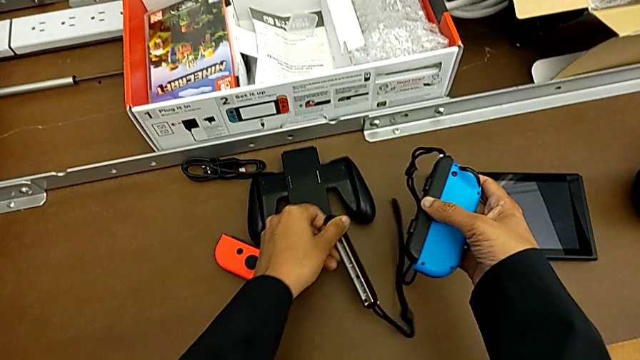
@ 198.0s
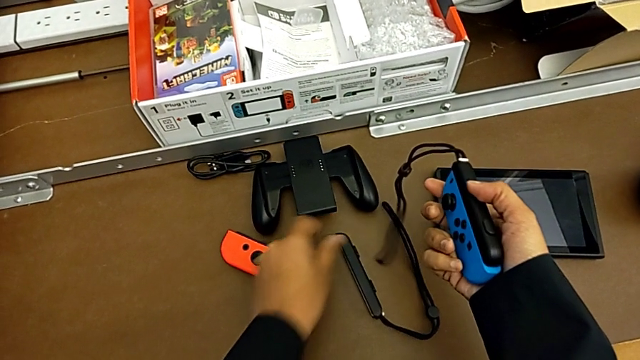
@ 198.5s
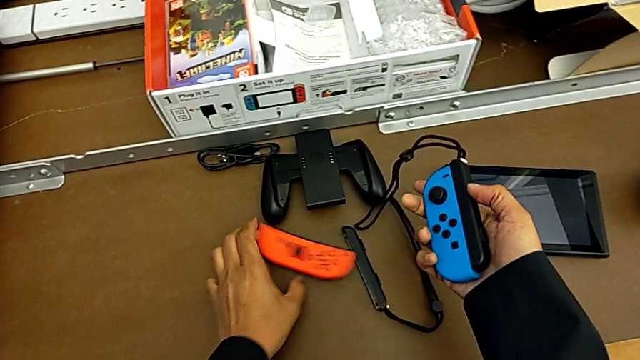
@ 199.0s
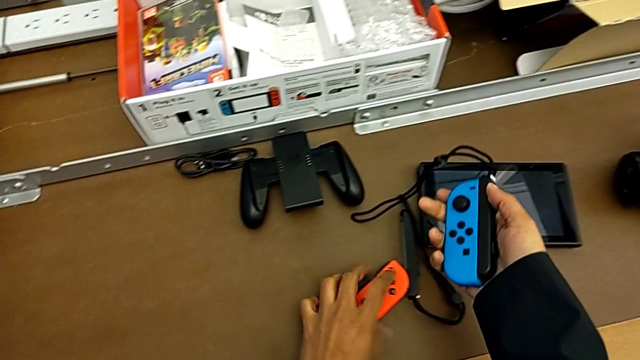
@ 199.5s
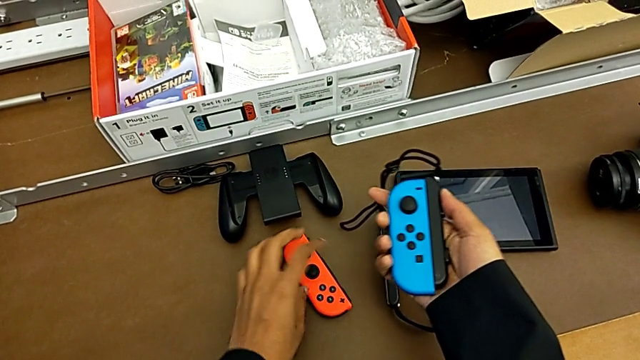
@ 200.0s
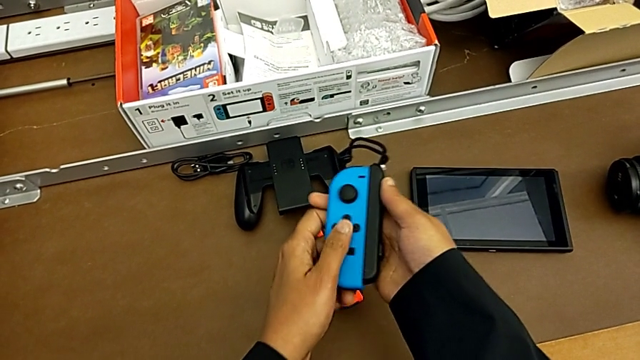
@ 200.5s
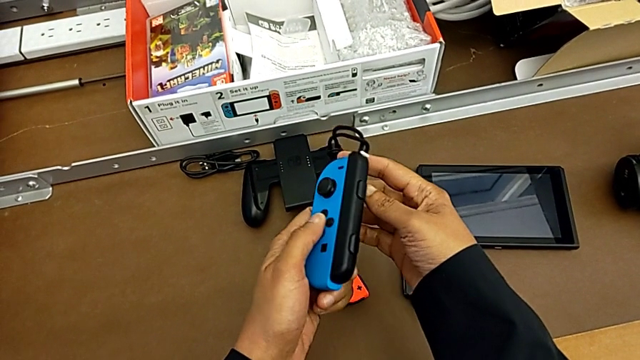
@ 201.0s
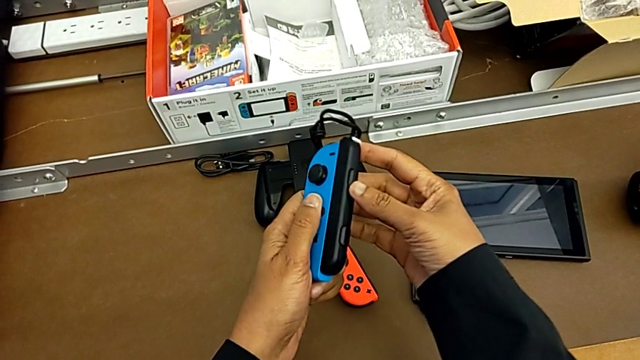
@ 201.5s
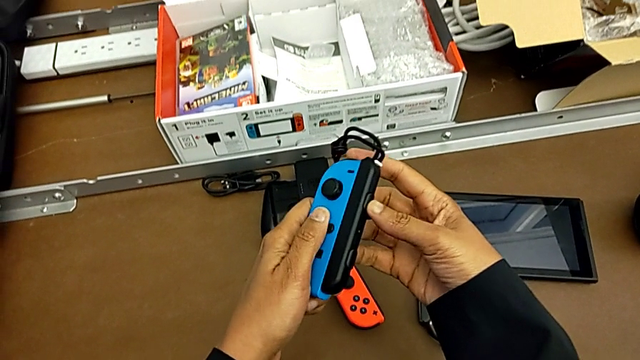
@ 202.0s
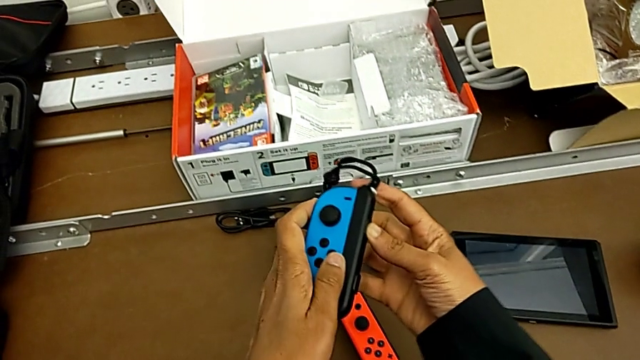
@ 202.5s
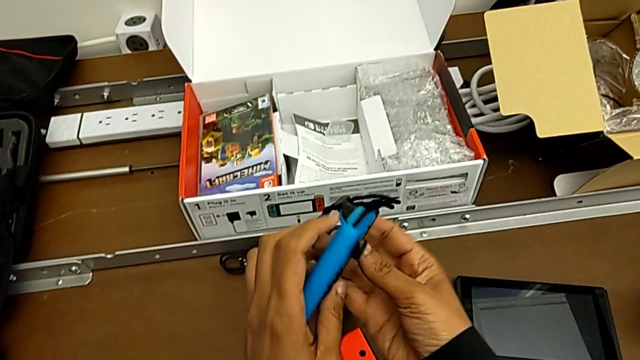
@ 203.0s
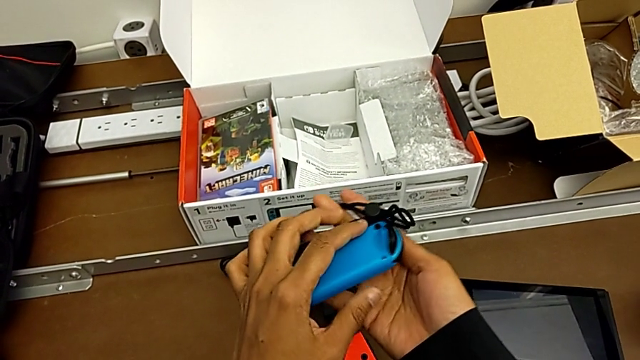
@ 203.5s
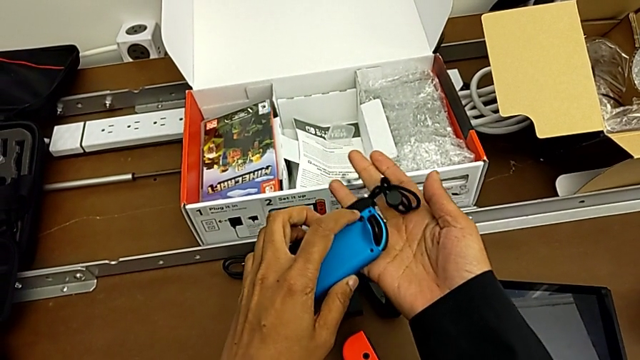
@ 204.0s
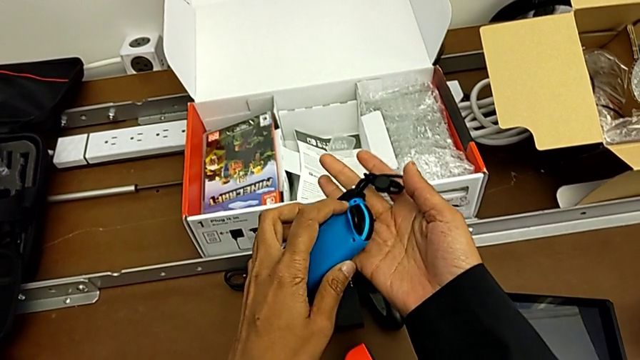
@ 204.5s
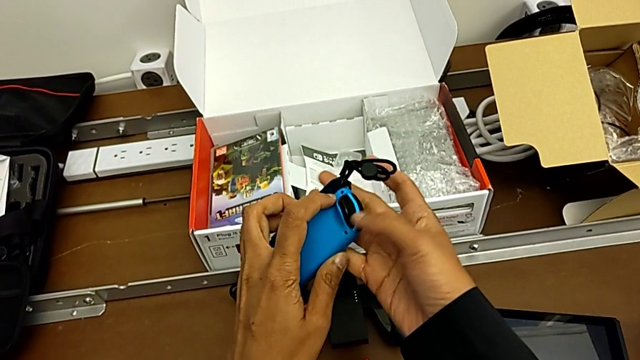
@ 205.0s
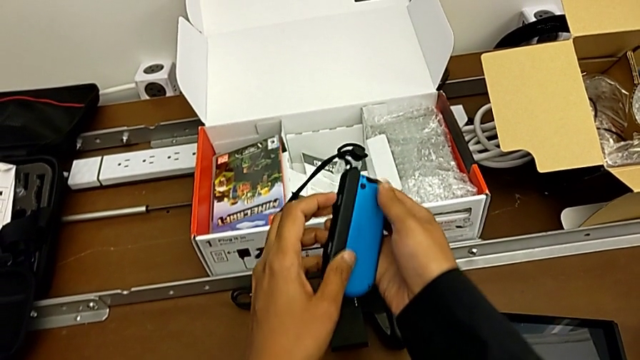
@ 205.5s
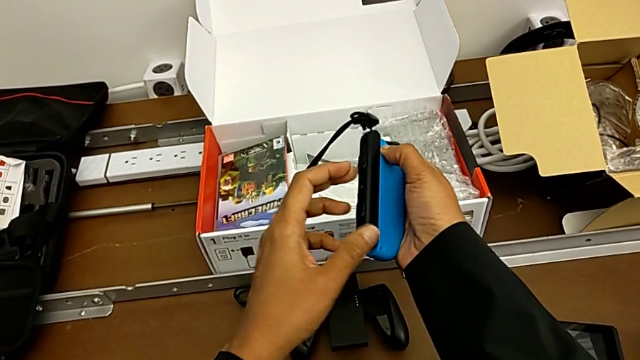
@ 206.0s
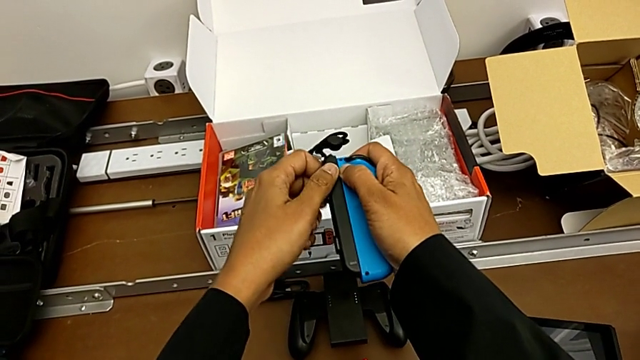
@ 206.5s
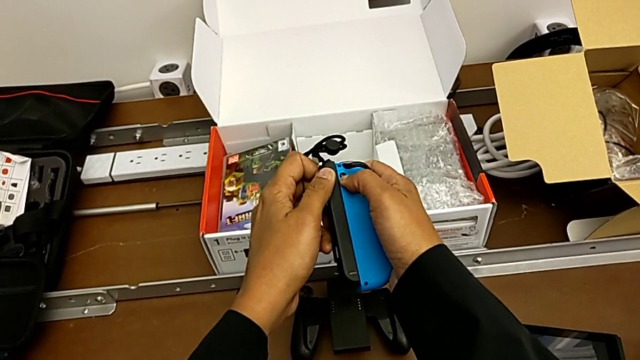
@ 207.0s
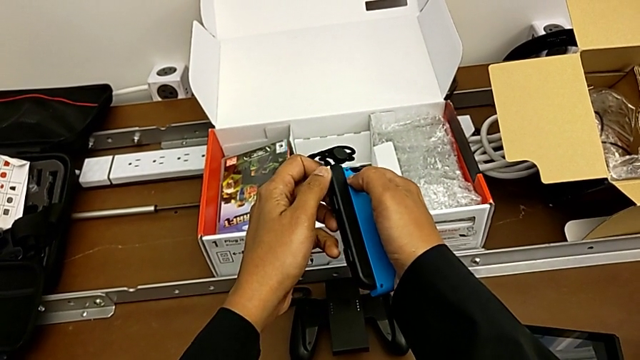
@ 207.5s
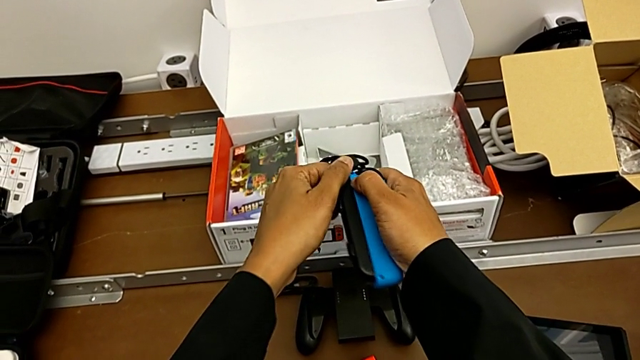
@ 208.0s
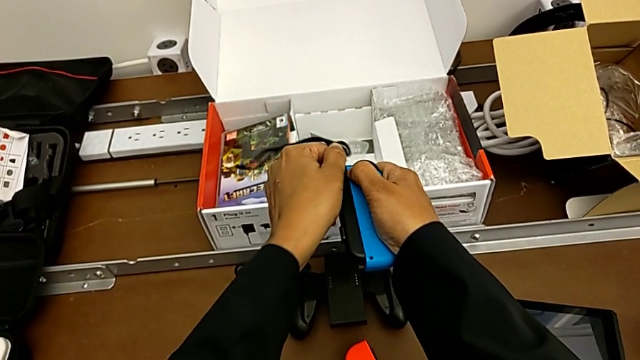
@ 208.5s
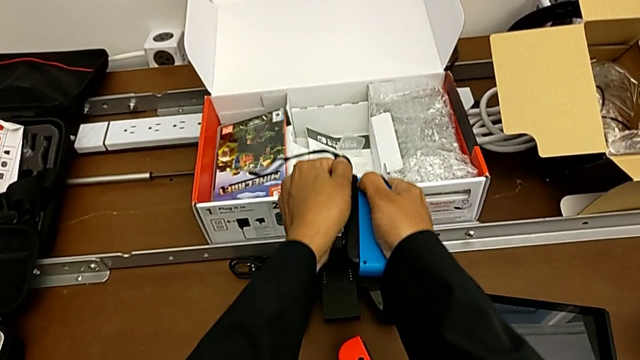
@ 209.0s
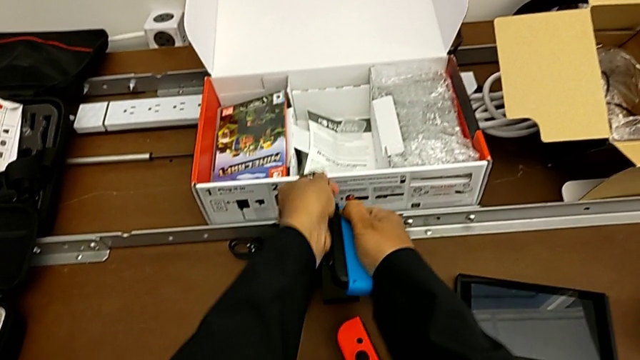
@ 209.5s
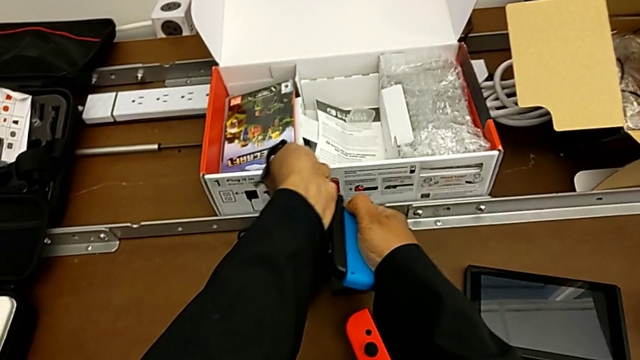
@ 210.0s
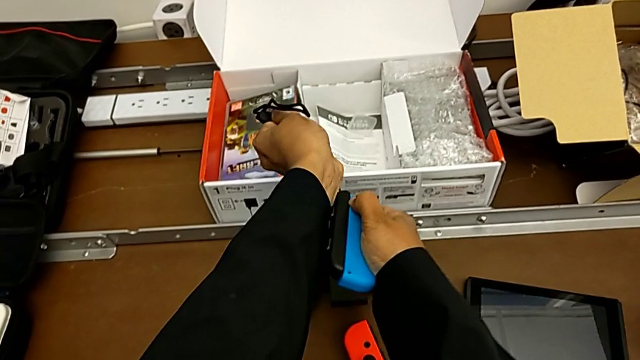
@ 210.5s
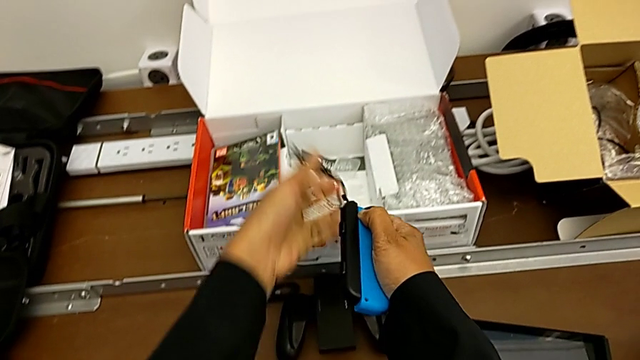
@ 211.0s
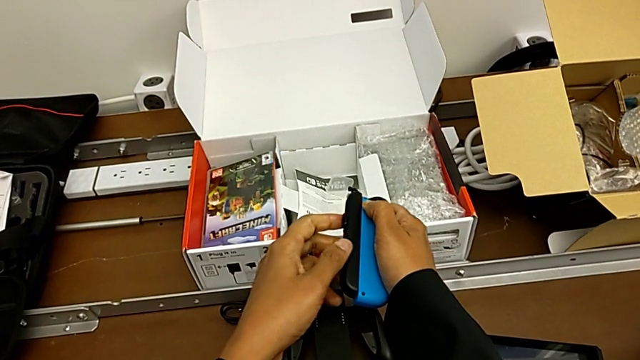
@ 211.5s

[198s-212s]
The camera wearer is detaching the Joy-con controller from the Joy-con straps. They grab the right Joy-Con strap, inspect the blue Joy-Con controller, rotate it, press the release button and pull the left Joy-Con strap.

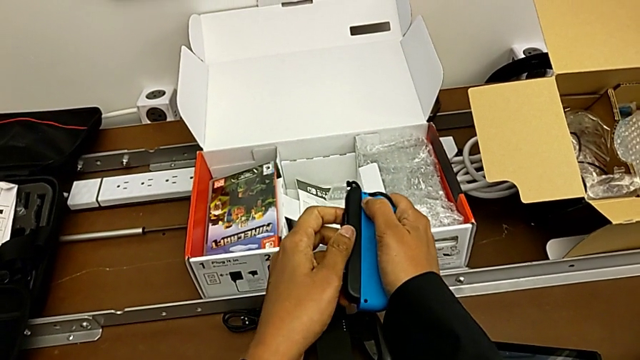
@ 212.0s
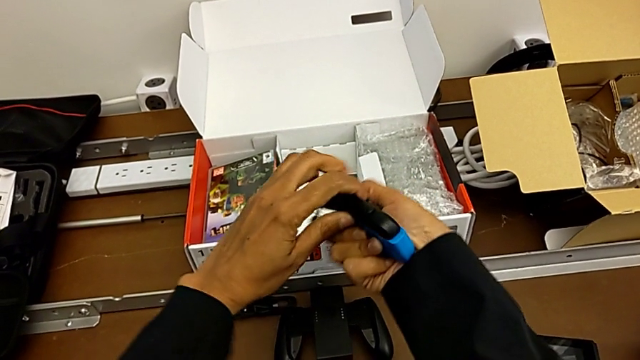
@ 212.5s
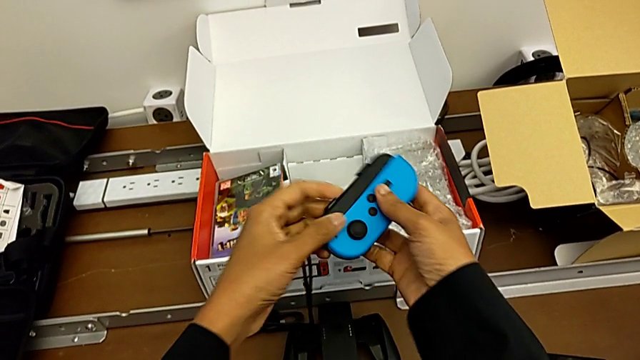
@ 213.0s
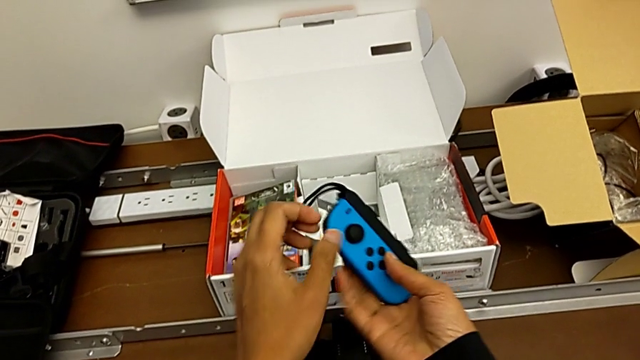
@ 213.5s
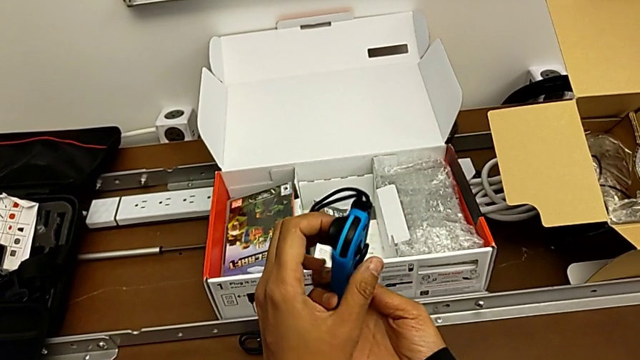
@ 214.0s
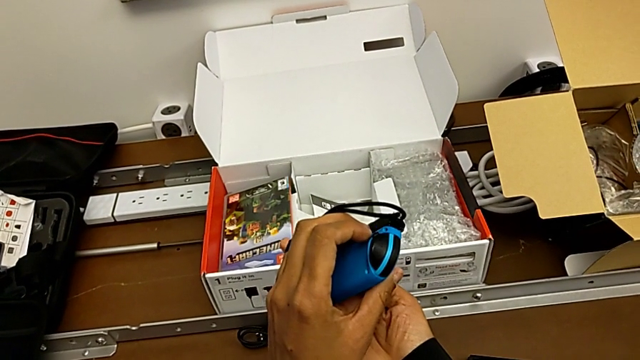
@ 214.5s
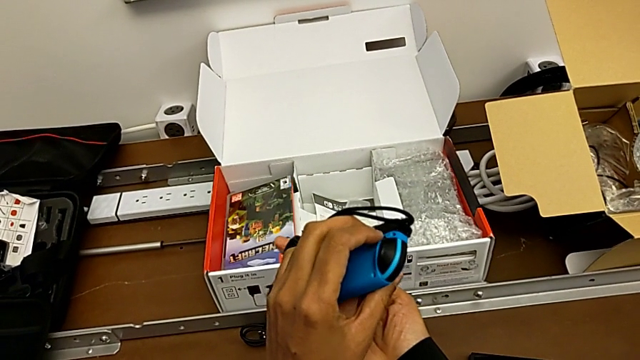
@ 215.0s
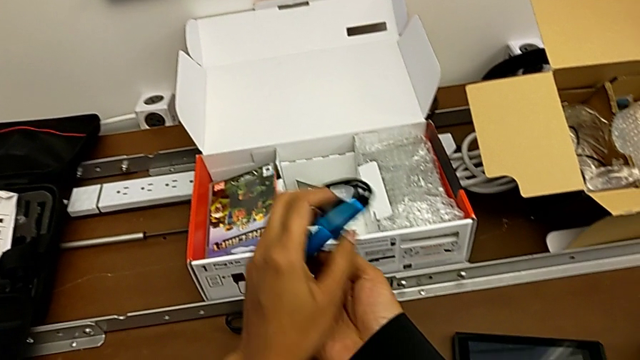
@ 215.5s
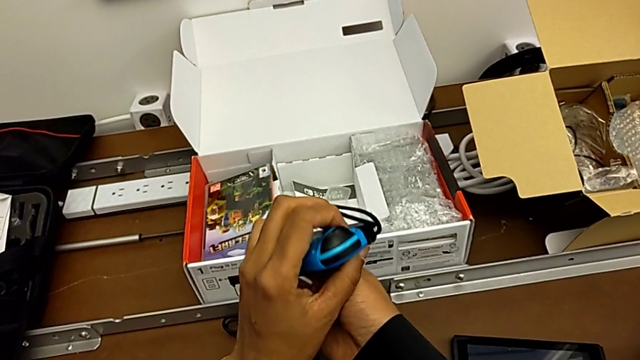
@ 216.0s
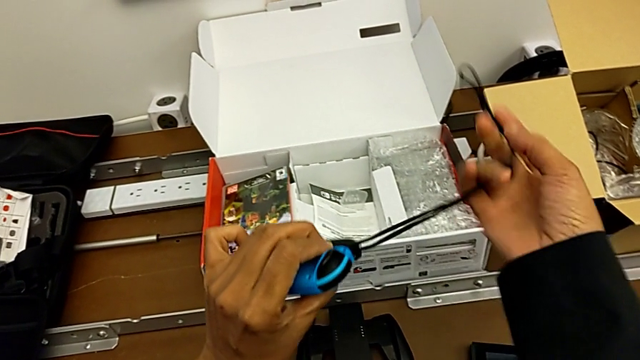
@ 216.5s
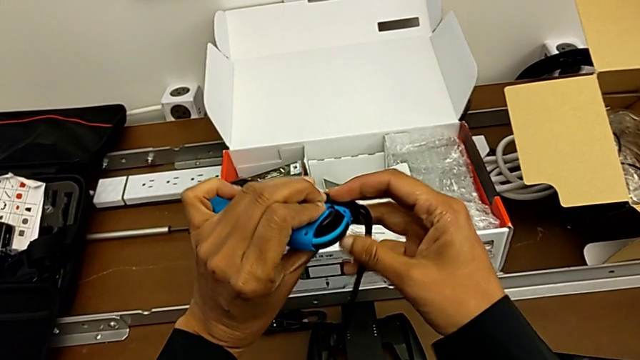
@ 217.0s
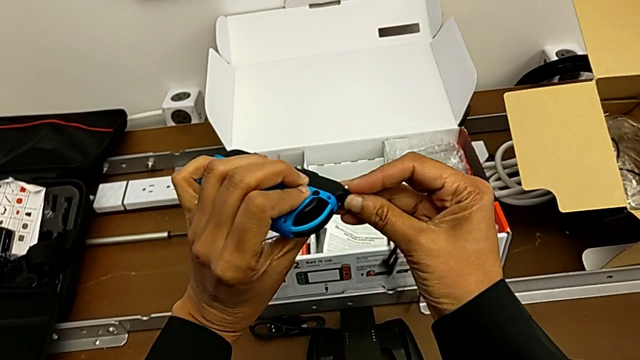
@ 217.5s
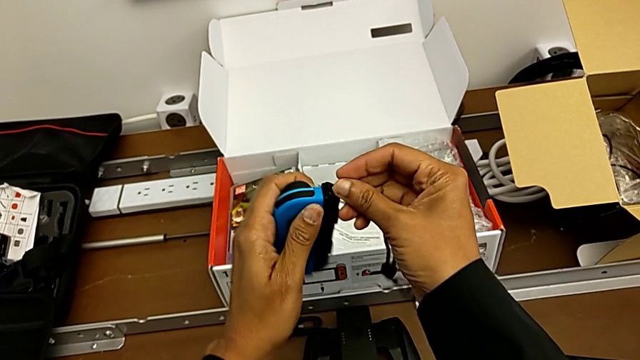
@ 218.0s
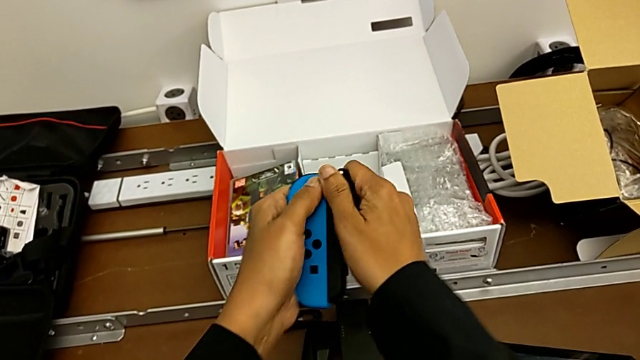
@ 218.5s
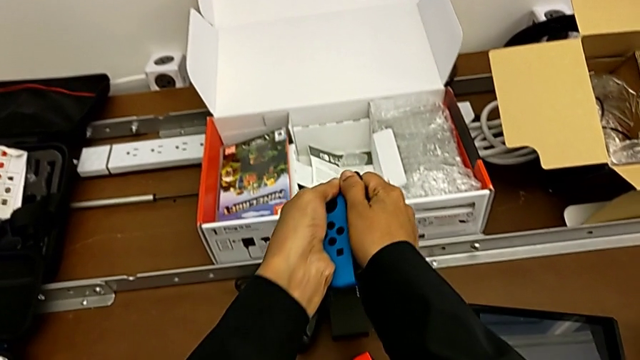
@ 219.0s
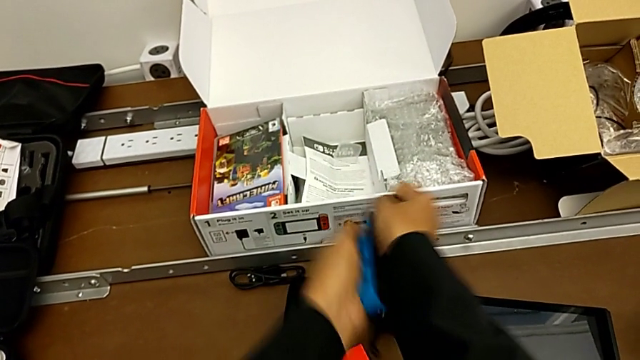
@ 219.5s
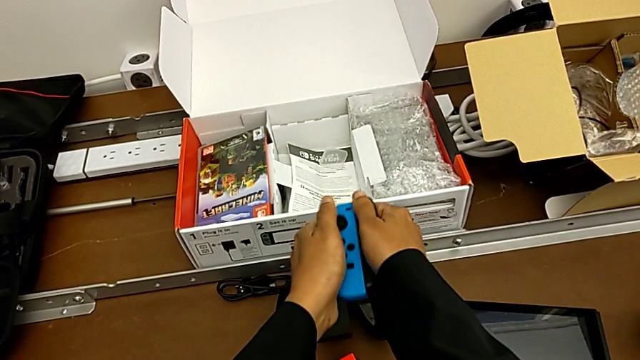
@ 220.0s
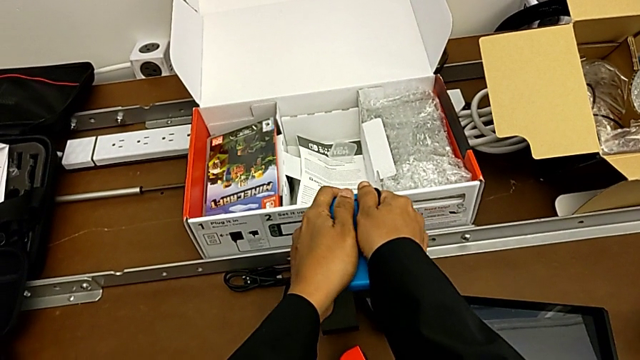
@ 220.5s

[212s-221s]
The camera wearer is detaching the Joy-con controller from the Joy-con straps. They rotate the blue Joy-Con controller, press the release button, withdraw the SD card and begin to pull the left Joy-Con strap.
